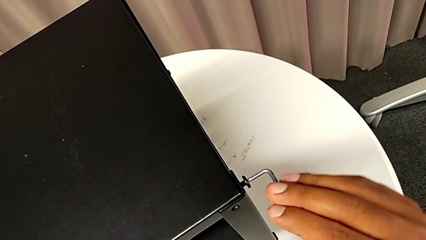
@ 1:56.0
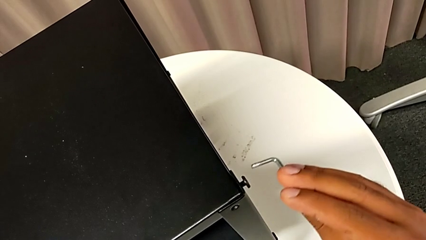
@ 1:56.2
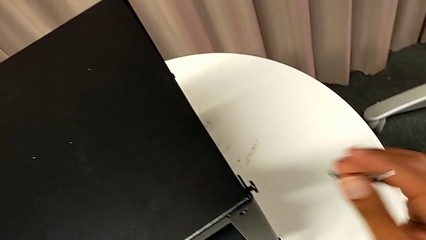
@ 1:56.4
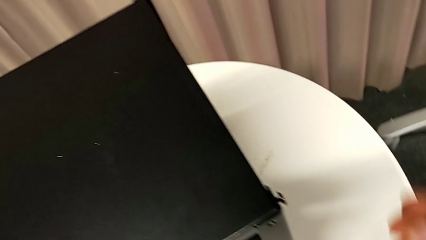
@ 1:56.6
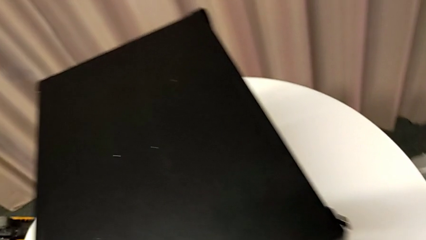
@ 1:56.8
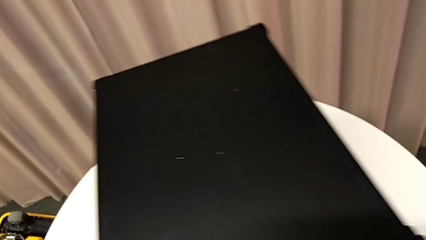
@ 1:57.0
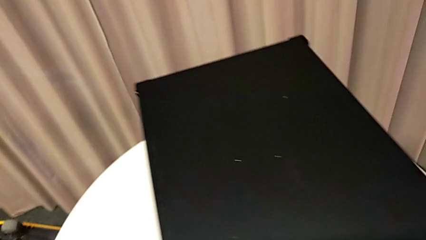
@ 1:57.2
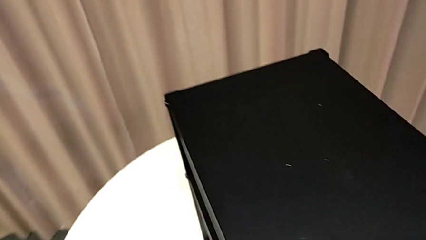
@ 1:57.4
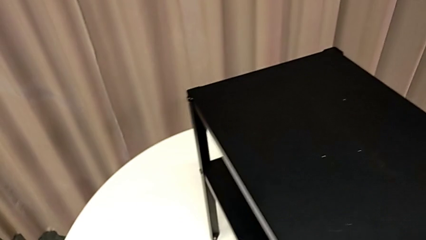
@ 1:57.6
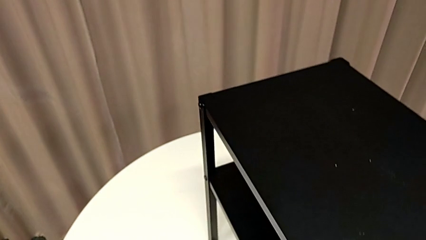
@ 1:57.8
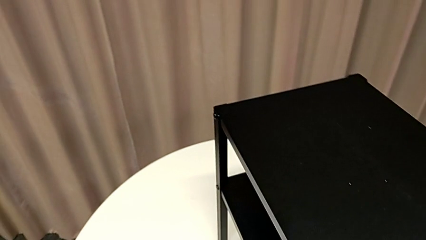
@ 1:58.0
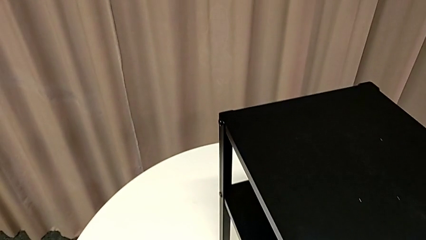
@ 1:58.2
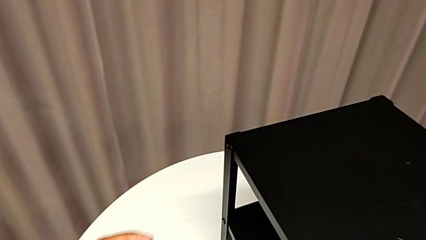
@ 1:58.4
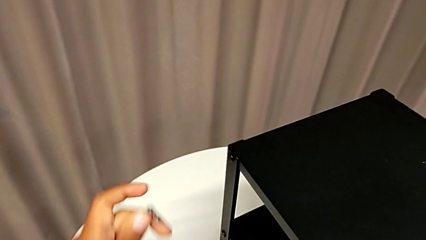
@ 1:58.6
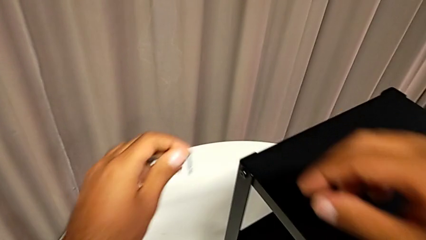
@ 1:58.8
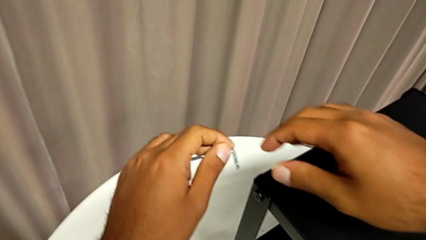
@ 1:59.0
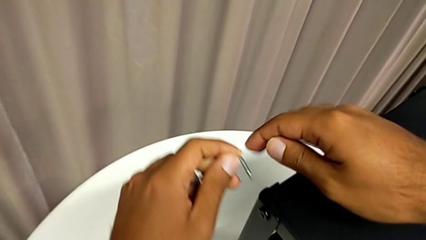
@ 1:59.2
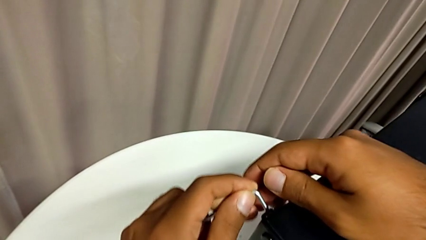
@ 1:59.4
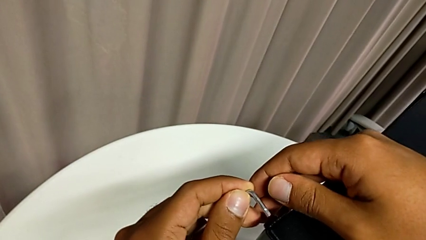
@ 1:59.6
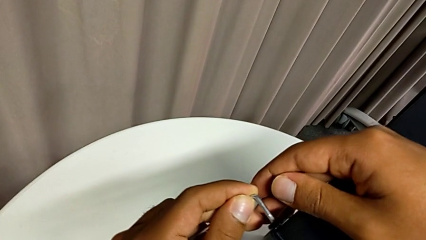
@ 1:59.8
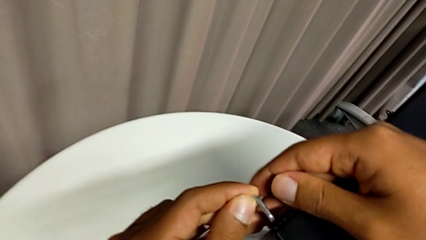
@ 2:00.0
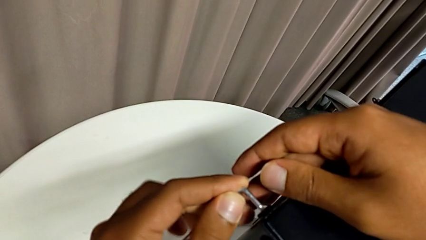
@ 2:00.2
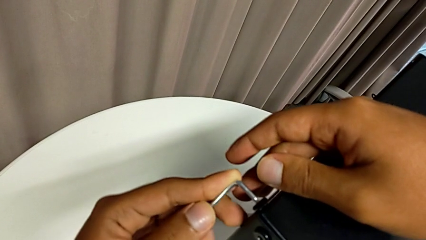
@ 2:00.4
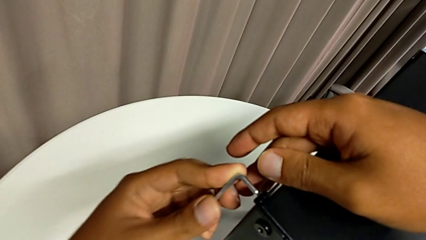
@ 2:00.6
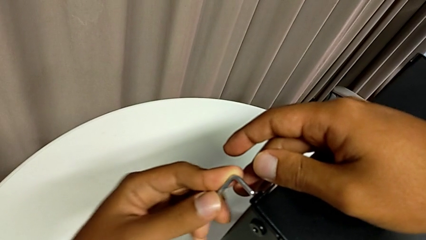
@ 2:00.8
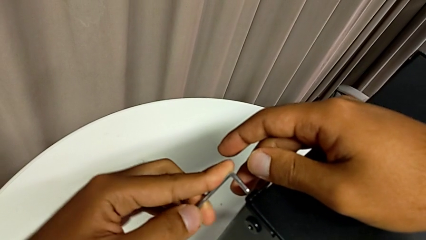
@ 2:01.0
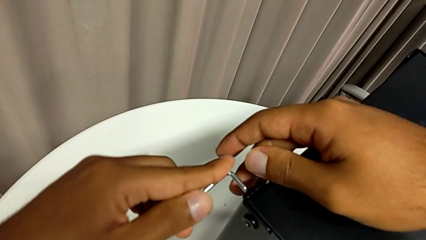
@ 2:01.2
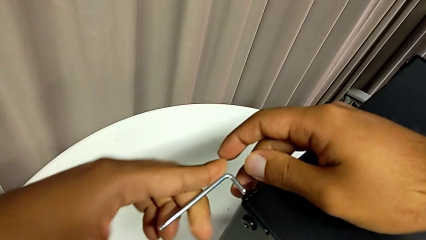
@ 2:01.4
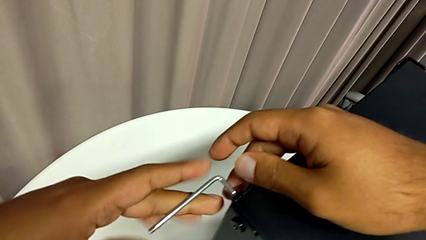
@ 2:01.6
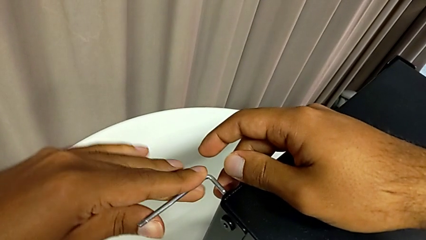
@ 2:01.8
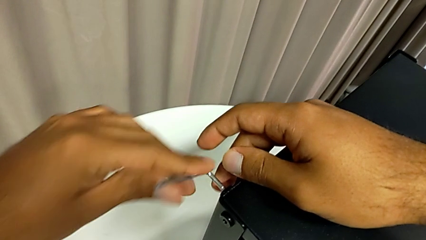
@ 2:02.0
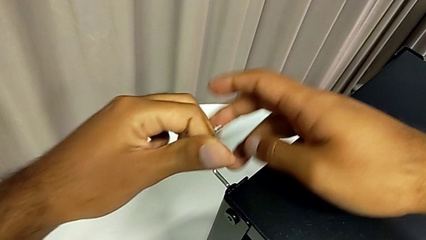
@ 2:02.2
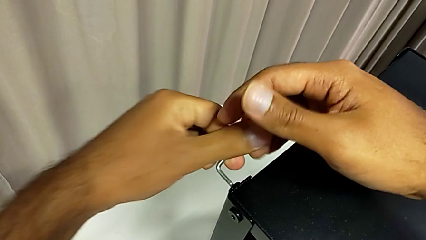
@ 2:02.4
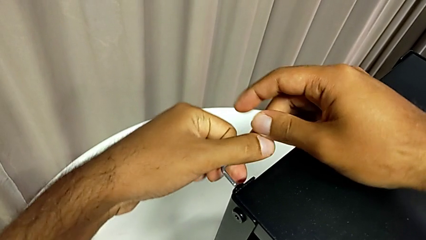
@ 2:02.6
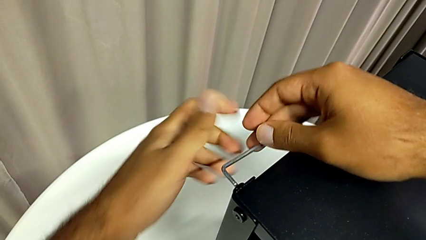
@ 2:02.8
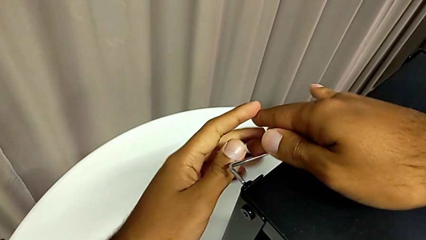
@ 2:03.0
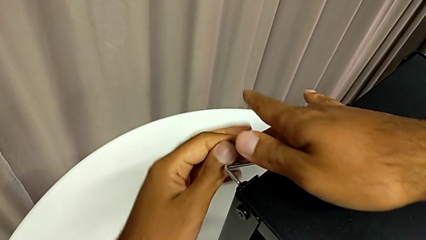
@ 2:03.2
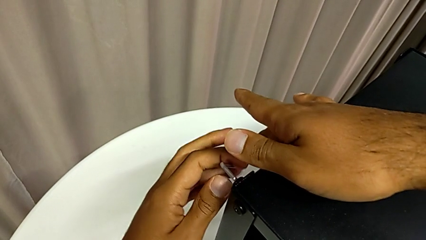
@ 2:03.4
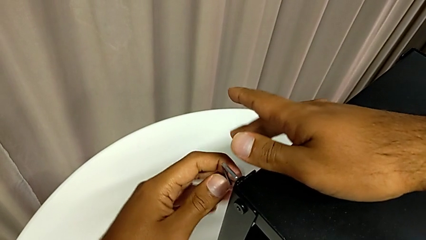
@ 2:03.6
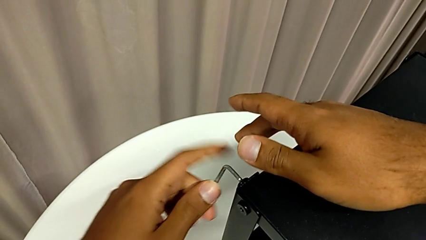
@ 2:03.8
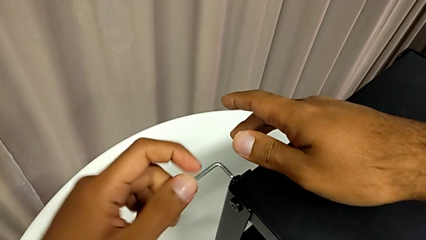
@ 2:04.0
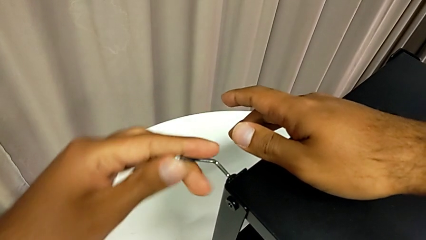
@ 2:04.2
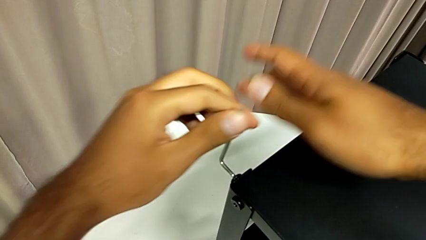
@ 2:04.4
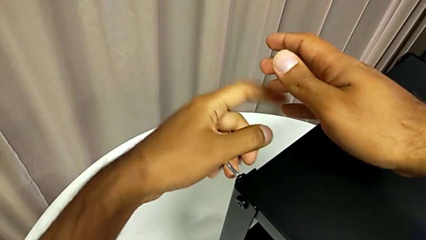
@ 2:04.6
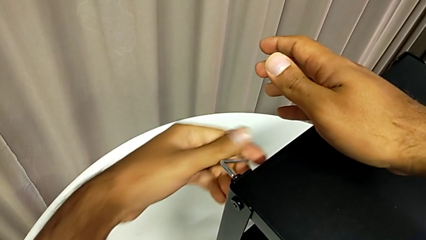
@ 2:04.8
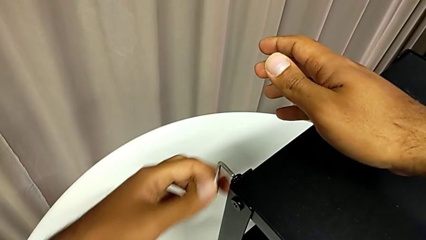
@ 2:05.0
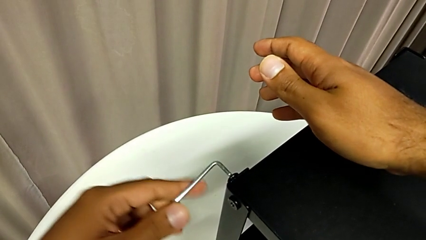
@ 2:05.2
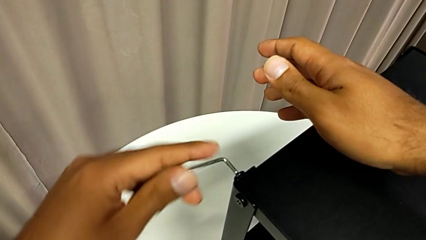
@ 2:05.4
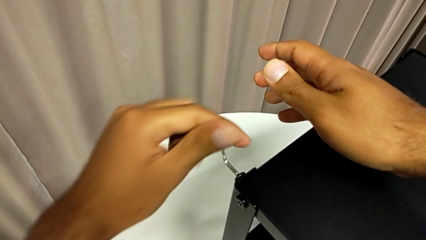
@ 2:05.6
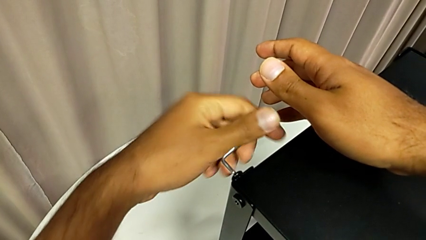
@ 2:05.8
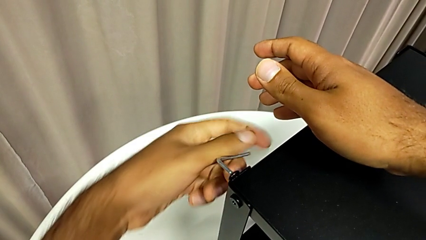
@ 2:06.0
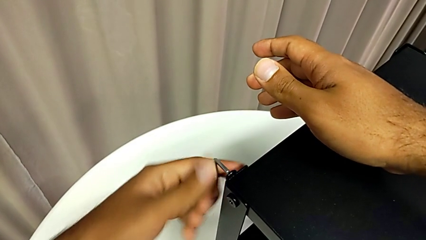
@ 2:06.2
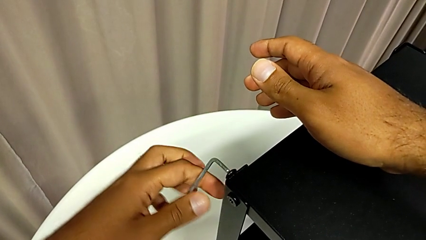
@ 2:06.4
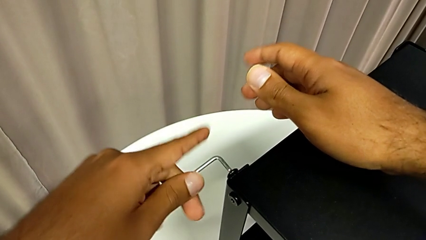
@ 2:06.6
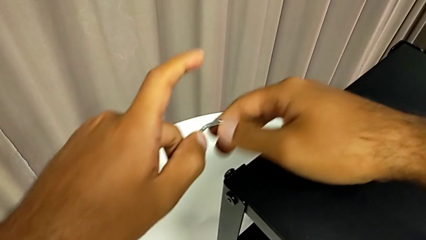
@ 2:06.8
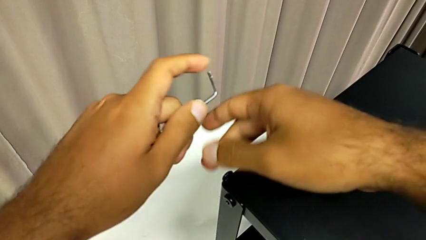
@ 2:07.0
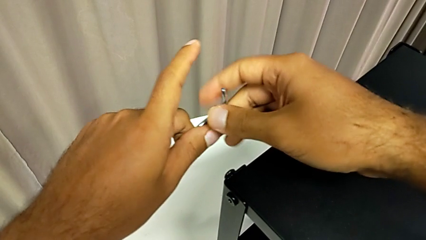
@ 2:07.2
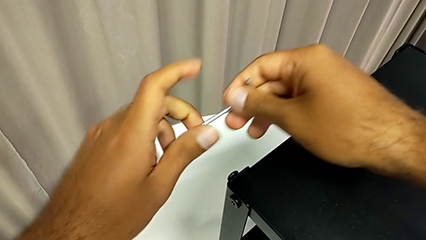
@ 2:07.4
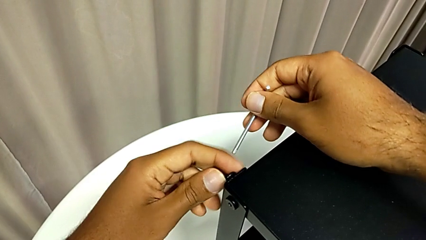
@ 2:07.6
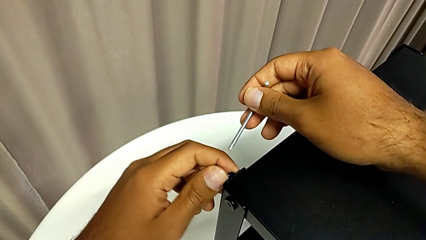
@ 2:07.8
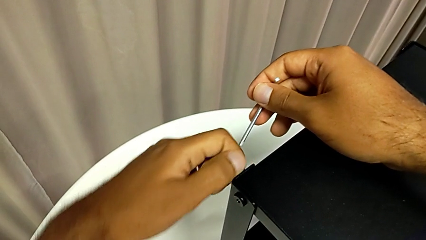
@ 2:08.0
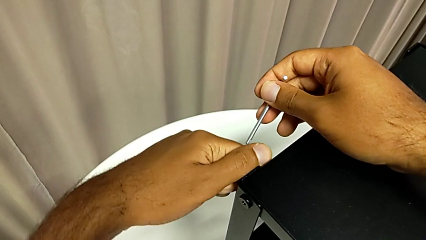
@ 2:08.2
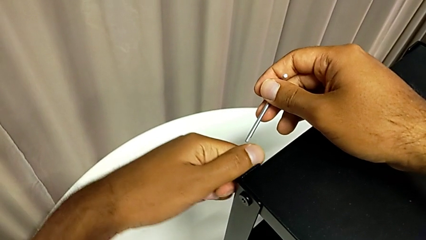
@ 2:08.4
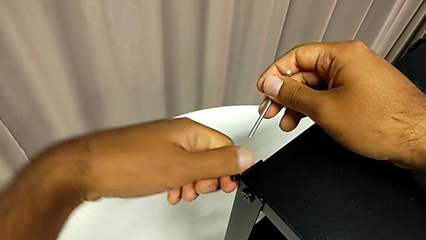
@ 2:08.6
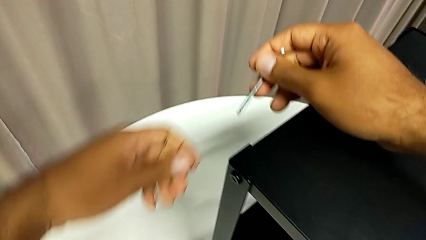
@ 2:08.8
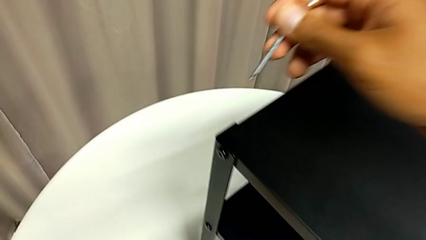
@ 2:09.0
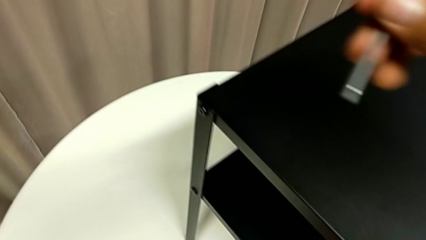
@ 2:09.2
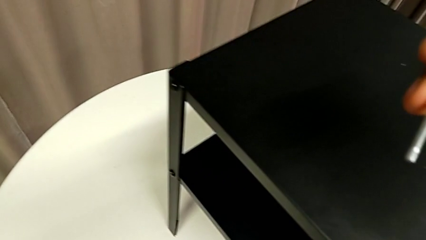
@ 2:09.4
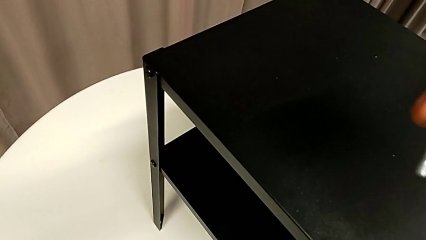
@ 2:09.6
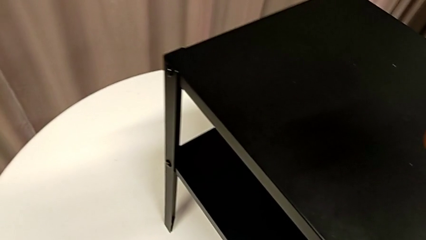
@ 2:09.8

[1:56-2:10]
The camera wearer is removing the top table from the furniture. They withdraw the Allen wrench, approach the nightstand, insert the Allen wrench, unscrew the hex socket head, withdraw the Allen wrench, unscrew the hex socket head, disassemble it and place it.

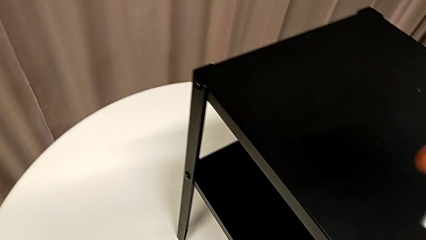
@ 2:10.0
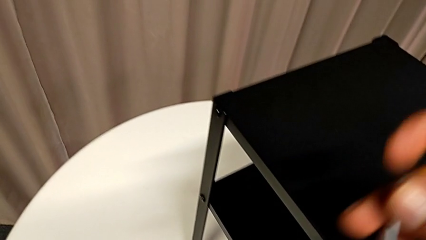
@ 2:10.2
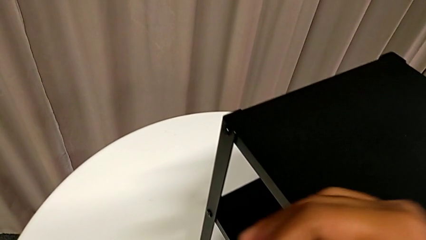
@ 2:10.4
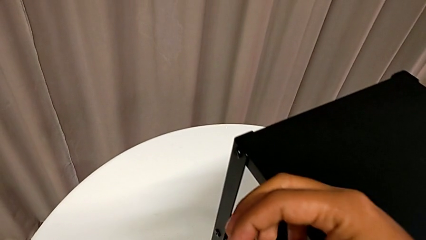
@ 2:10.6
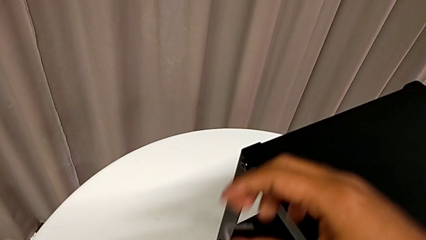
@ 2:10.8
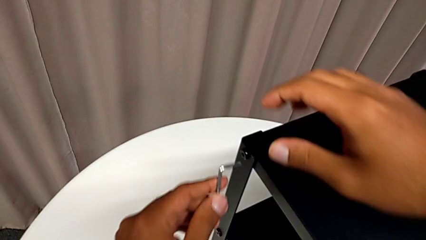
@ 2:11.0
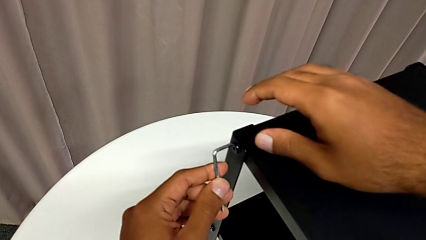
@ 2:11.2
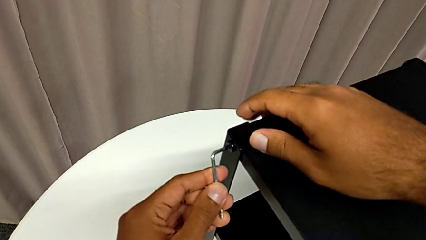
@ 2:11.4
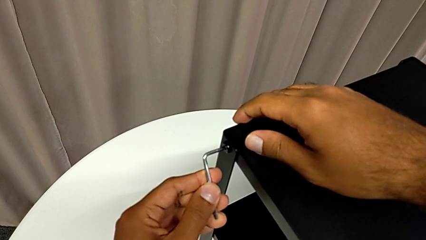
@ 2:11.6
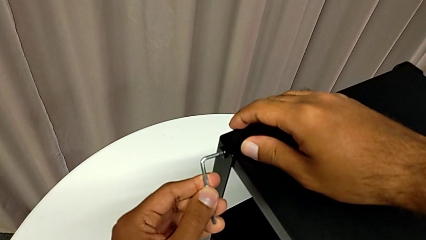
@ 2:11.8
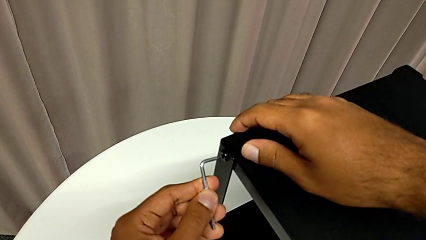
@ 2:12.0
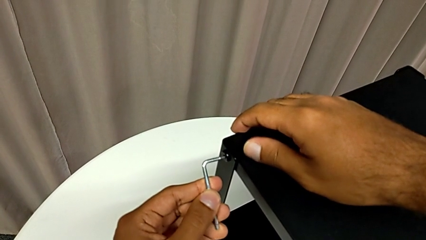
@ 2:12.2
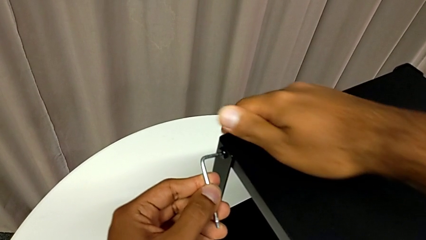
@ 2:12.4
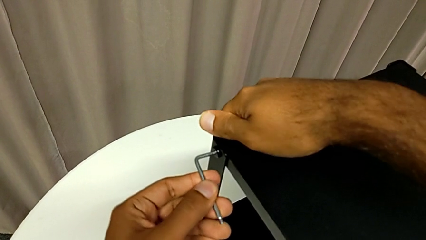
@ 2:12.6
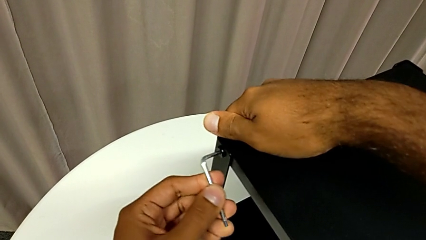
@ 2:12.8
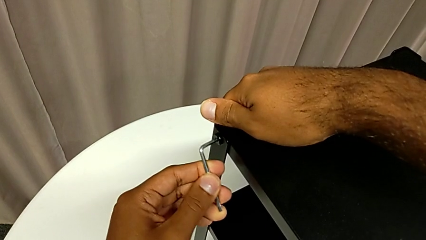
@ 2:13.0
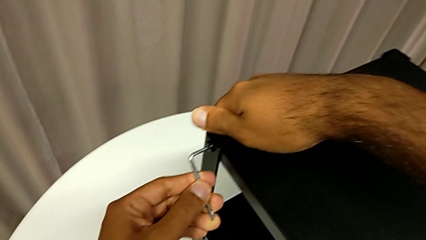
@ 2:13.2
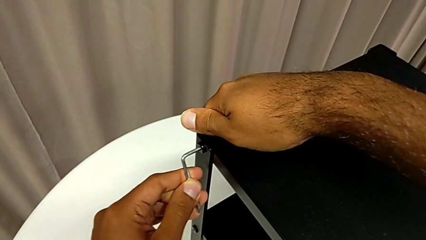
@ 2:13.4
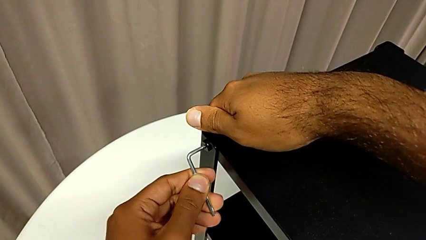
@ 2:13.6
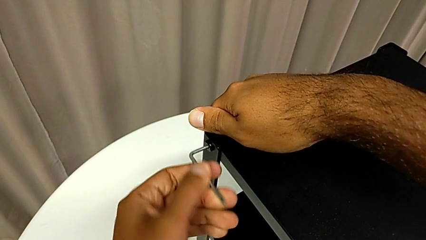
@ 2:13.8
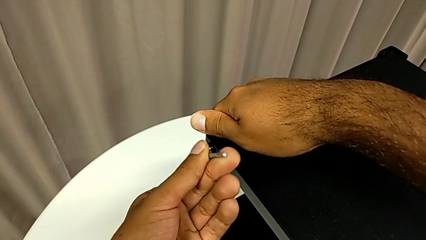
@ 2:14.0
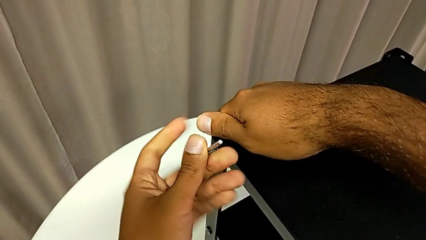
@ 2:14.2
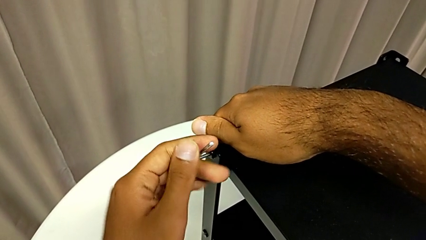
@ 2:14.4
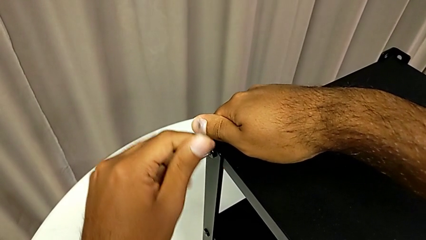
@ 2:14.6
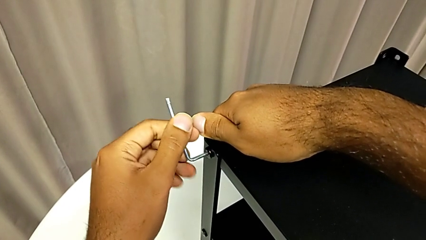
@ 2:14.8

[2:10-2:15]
The camera wearer is removing the top table from the furniture. They approach the nightstand, insert the Allen wrench and begin to unscrew the hex socket head.
